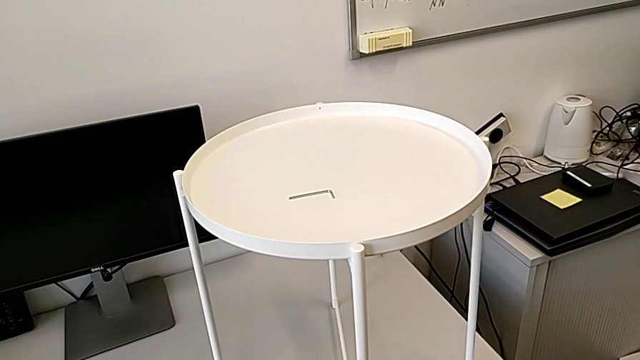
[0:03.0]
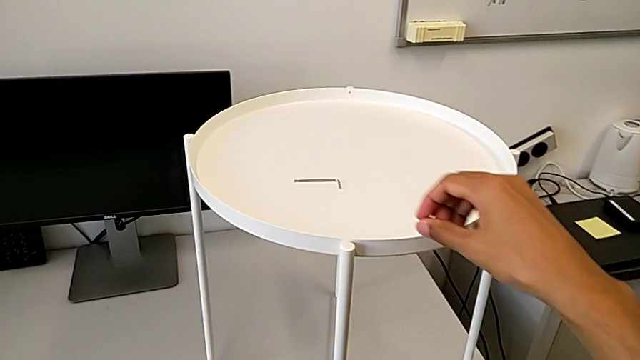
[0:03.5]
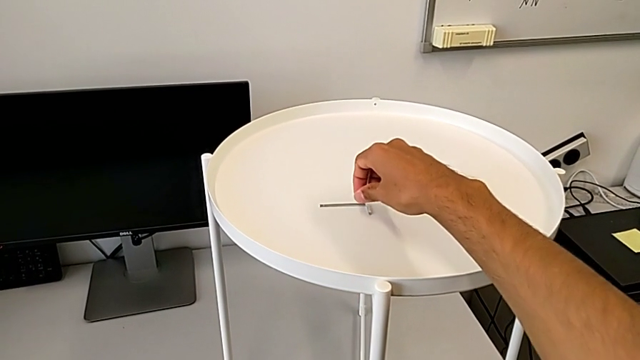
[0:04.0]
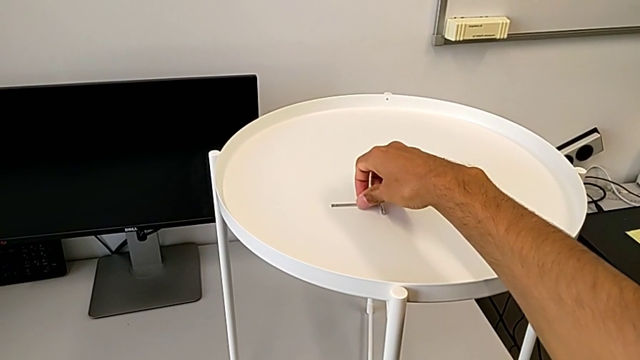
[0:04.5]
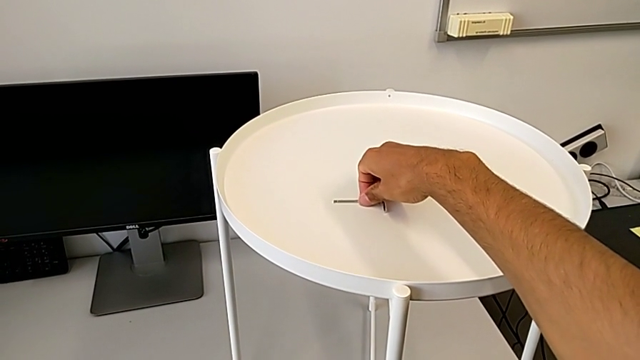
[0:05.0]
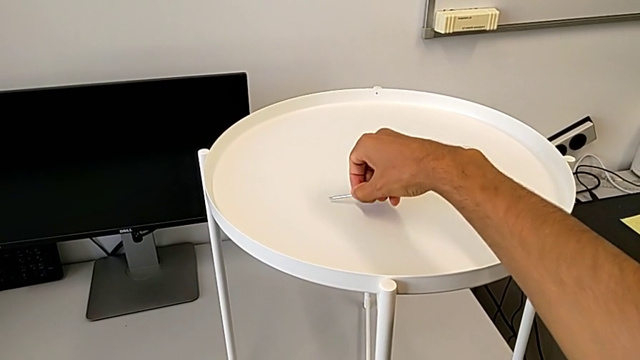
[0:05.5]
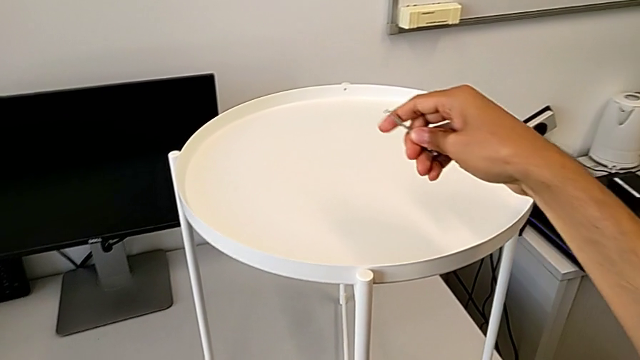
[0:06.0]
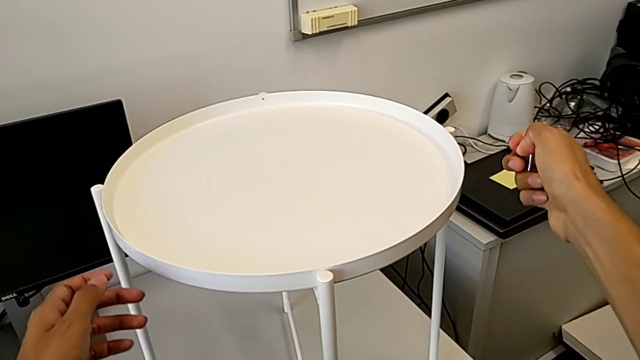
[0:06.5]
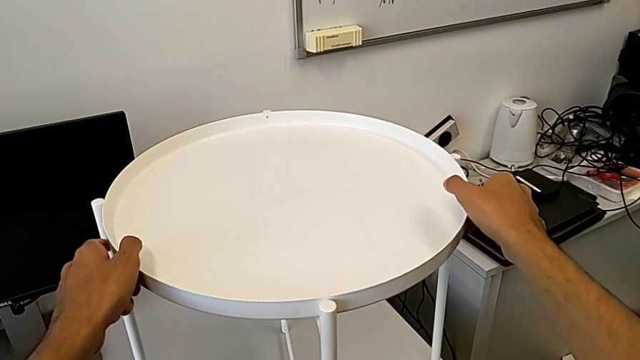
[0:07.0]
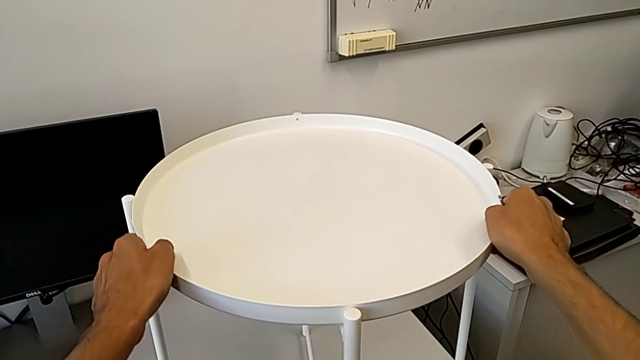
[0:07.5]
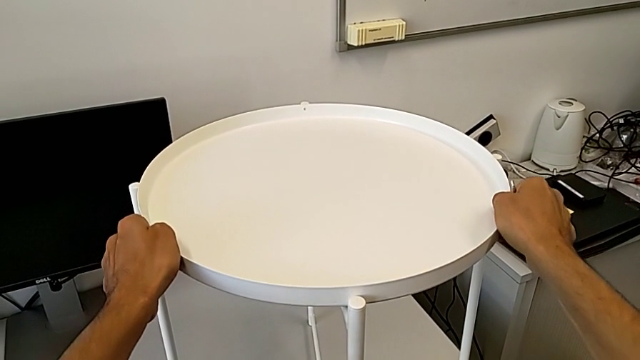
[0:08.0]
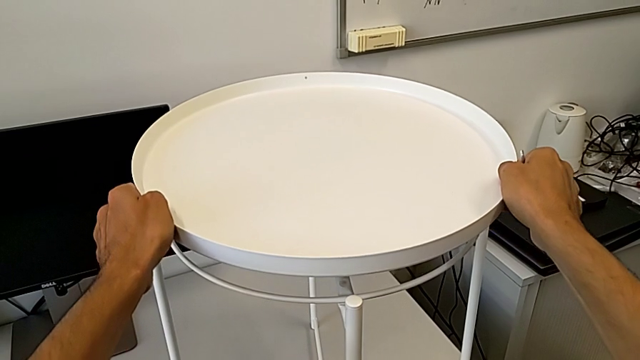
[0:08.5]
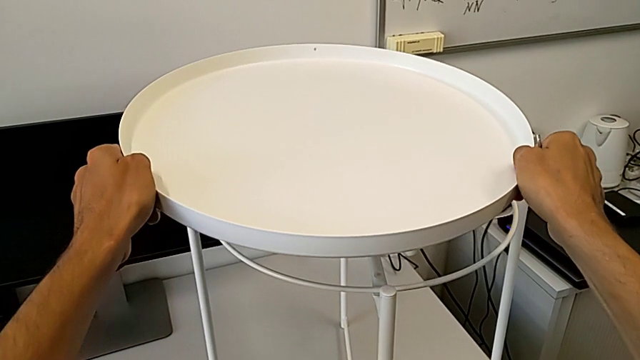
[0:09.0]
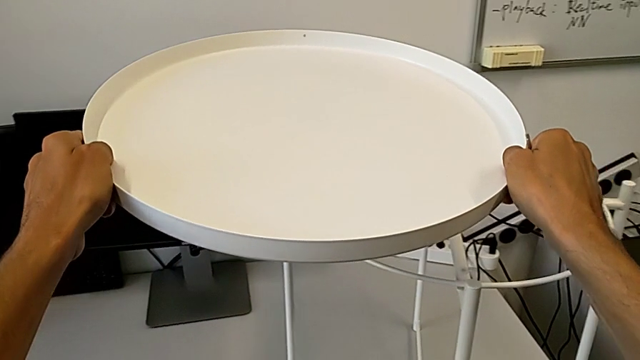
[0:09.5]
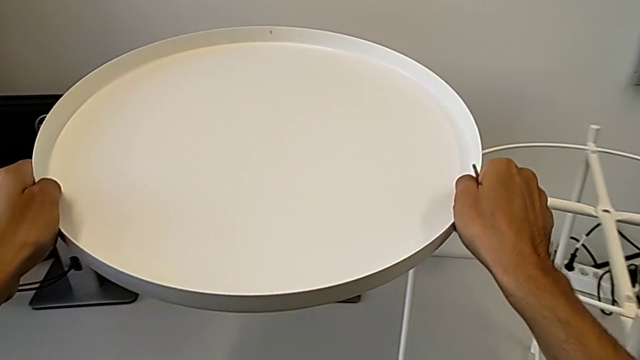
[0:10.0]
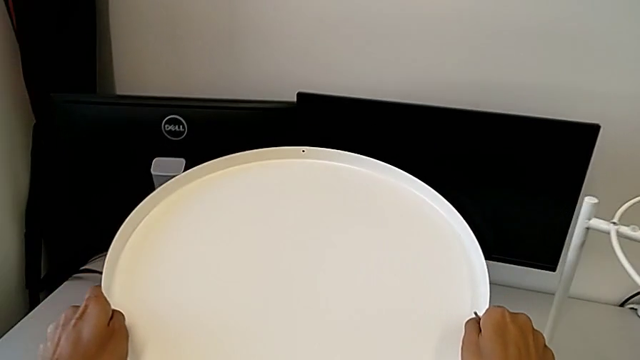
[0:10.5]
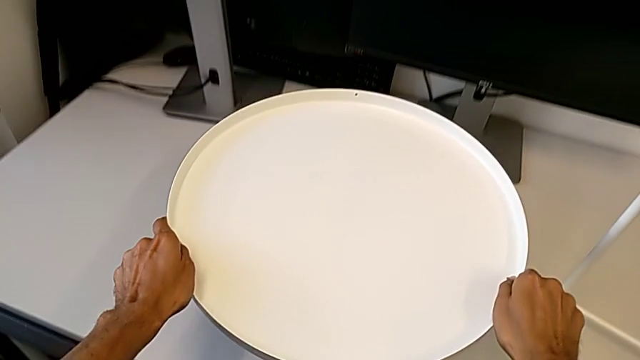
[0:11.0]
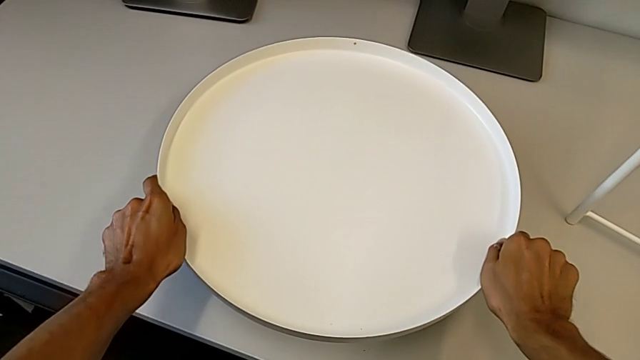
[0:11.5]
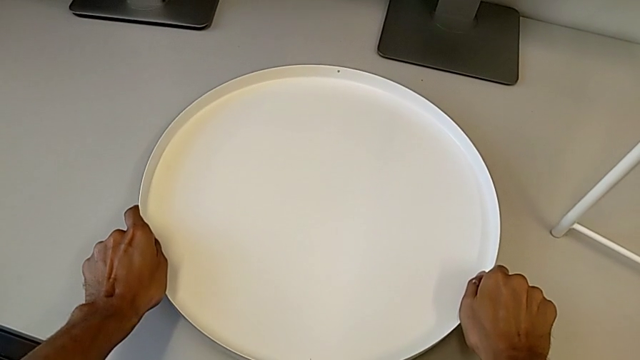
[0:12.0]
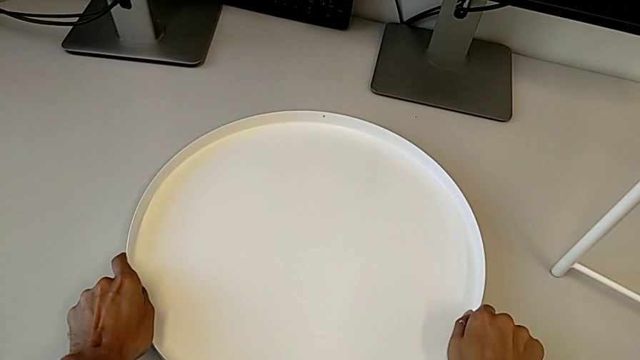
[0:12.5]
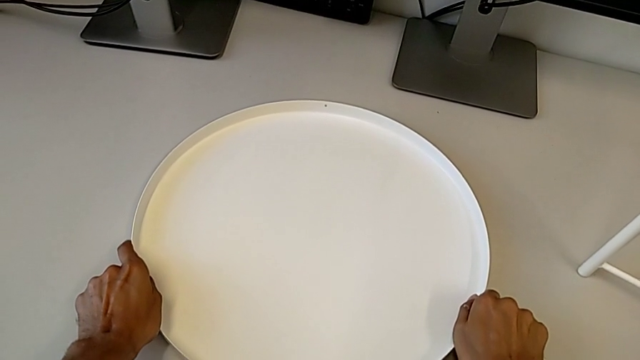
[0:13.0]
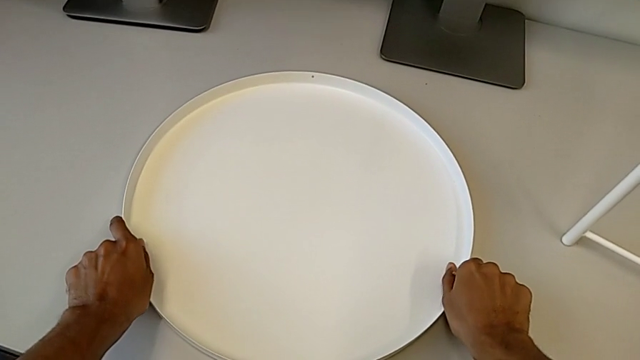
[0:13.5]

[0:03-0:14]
The camera wearer removes the tray from the base. They grab the Allen wrench, grab the tray, disassemble it and place it.

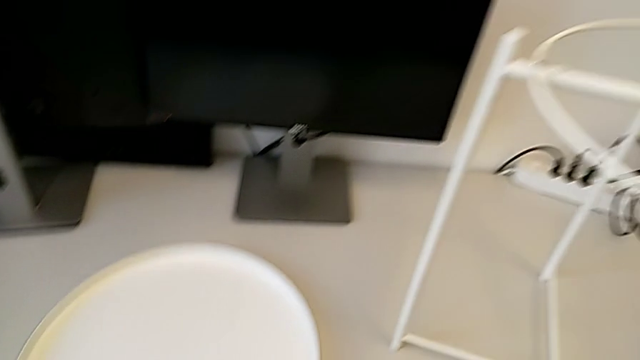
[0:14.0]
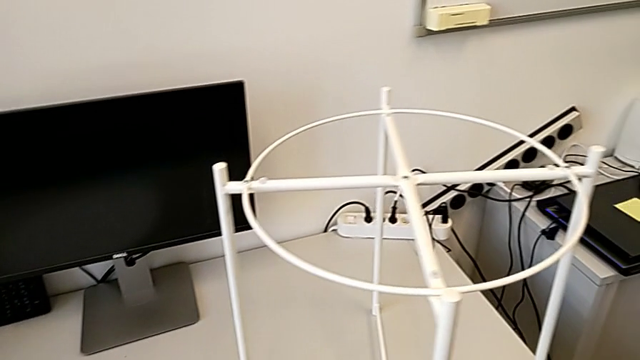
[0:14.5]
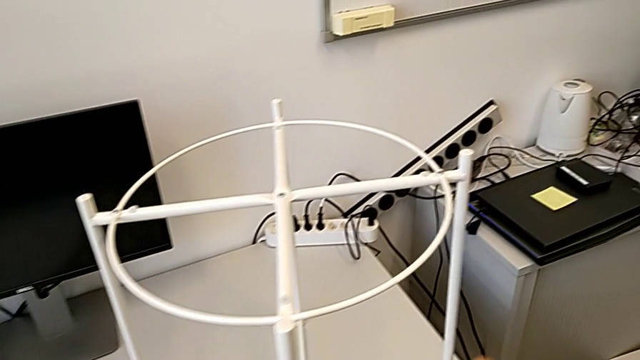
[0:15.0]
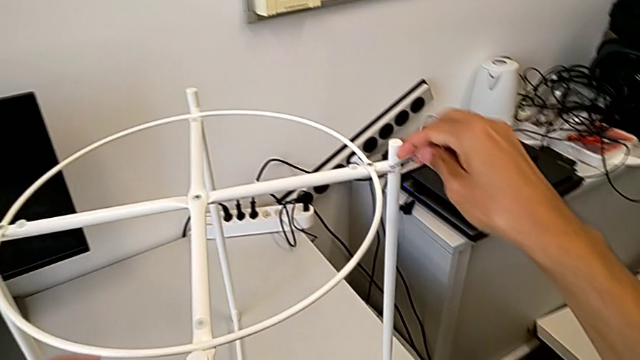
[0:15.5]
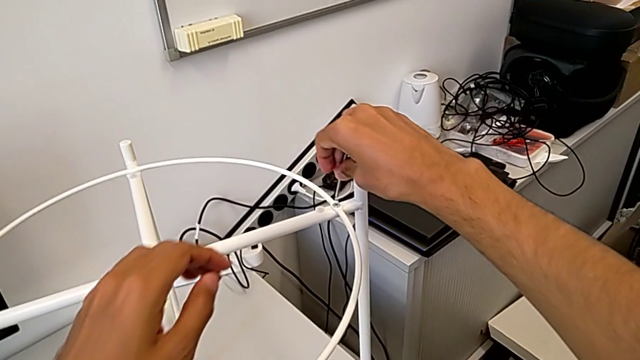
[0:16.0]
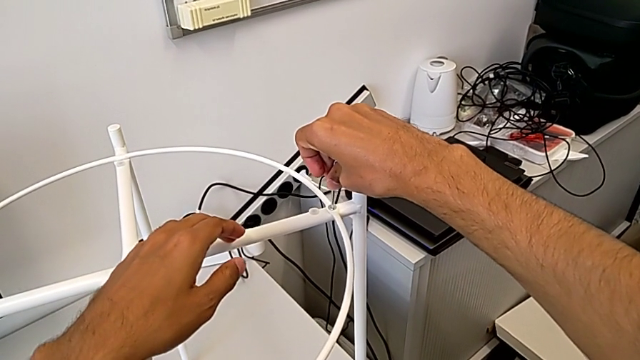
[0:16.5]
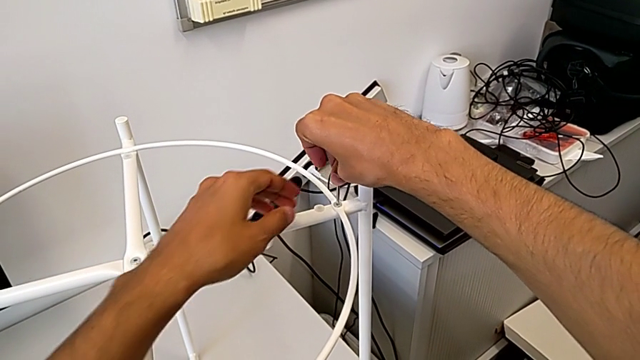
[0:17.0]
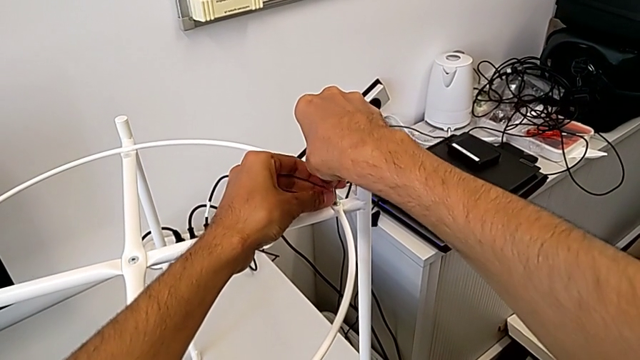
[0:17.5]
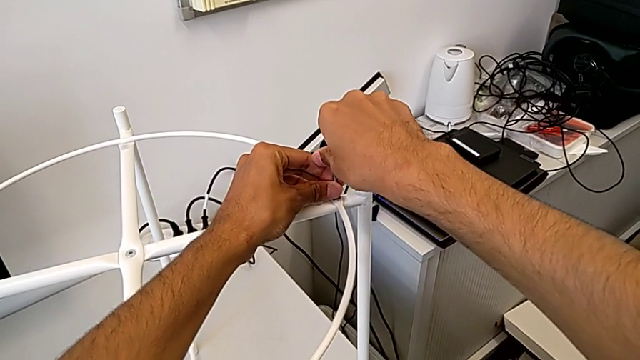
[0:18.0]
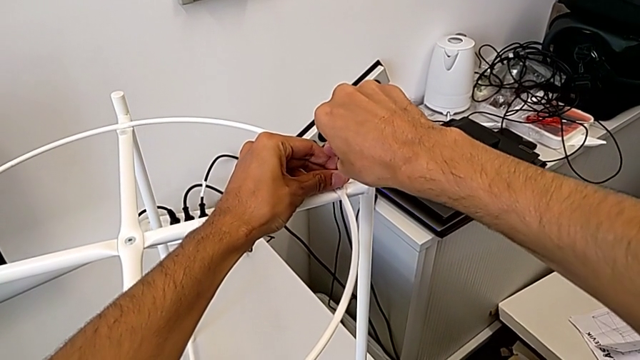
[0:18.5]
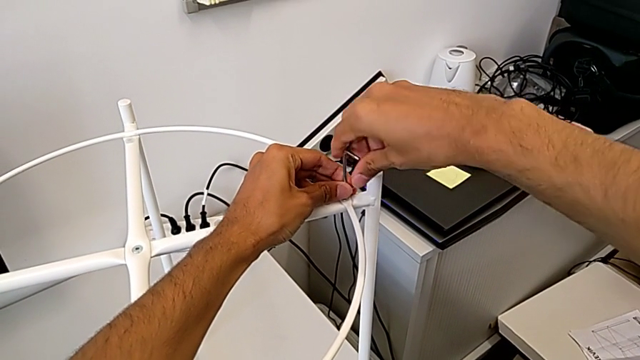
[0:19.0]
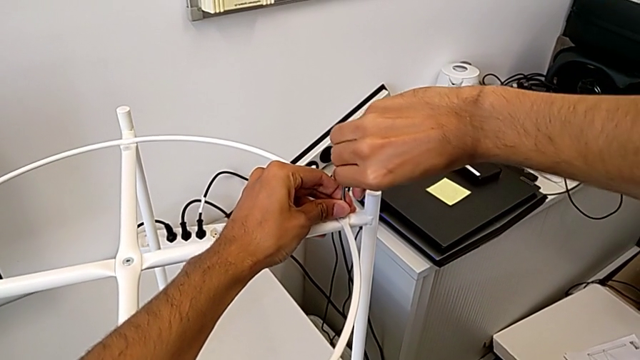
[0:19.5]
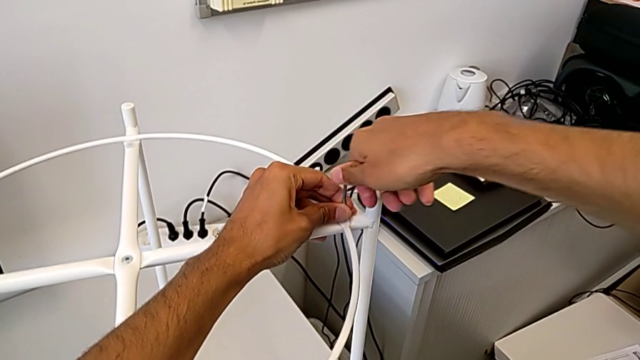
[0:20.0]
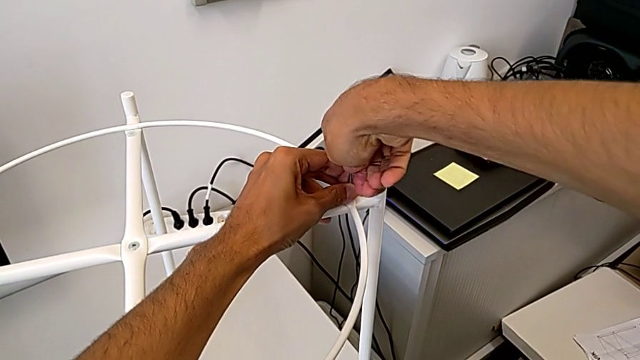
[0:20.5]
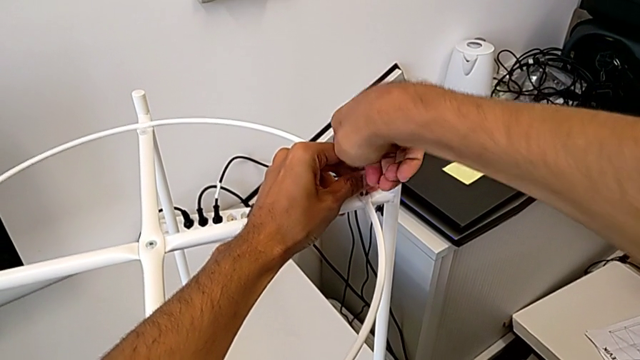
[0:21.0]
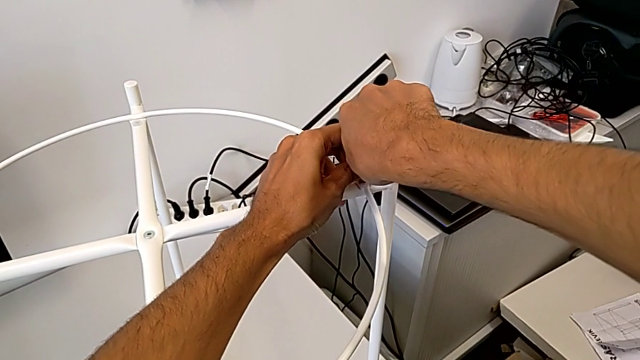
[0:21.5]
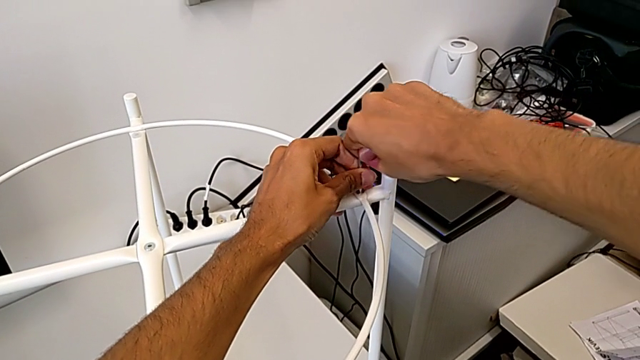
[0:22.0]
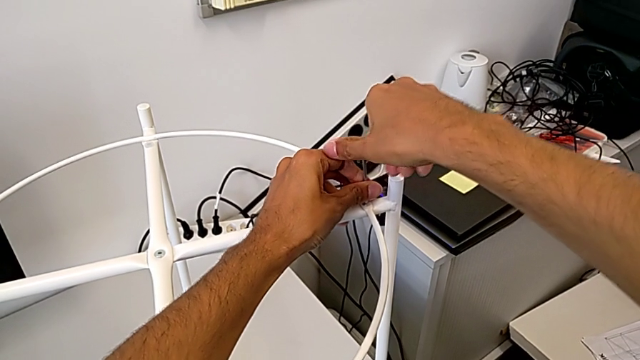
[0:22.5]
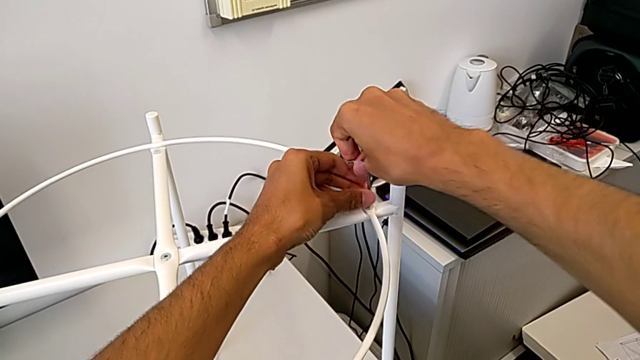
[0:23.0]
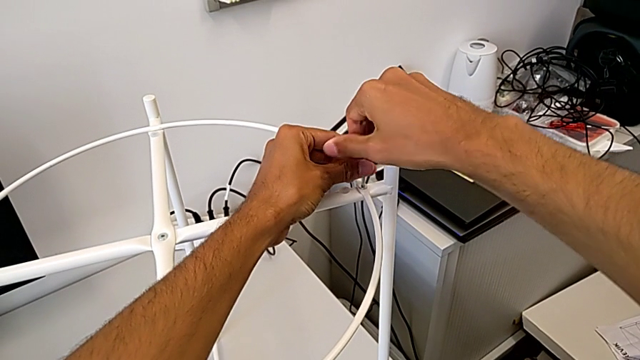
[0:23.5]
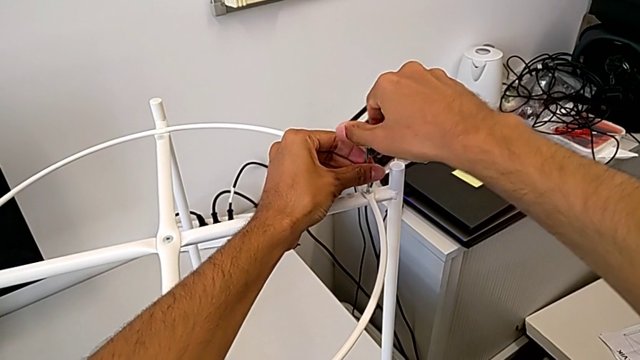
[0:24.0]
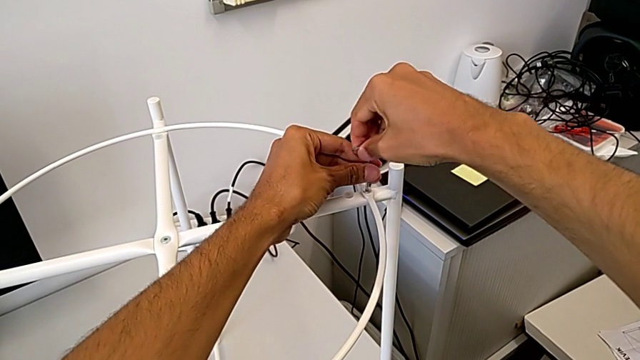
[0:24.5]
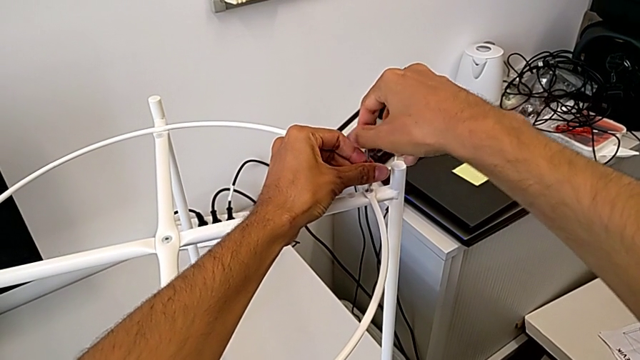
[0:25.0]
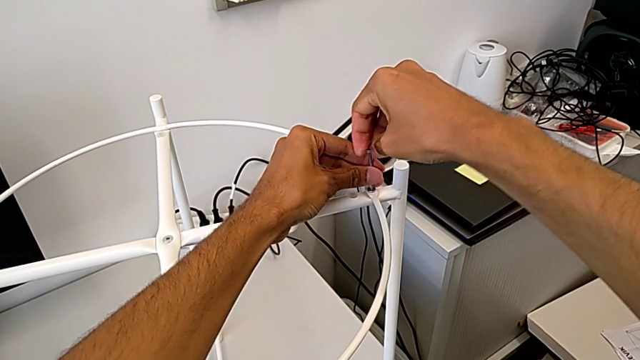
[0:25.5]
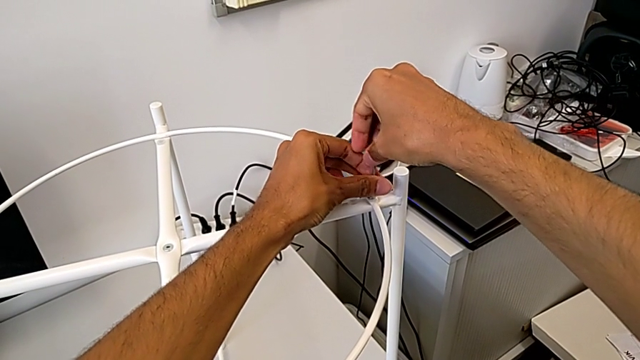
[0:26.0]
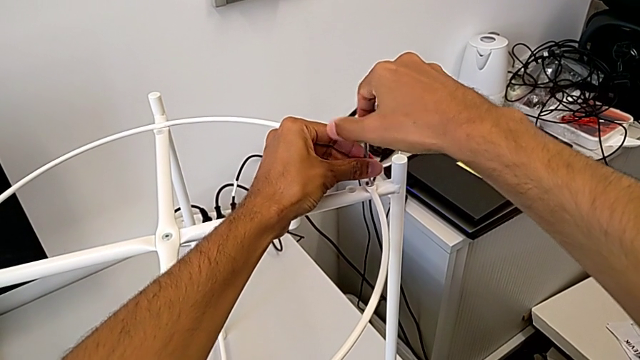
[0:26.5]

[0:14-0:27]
The camera wearer is disassembling the circle. They approach the tray table, insert the Allen wrench and begin to unscrew the hex socket head.
